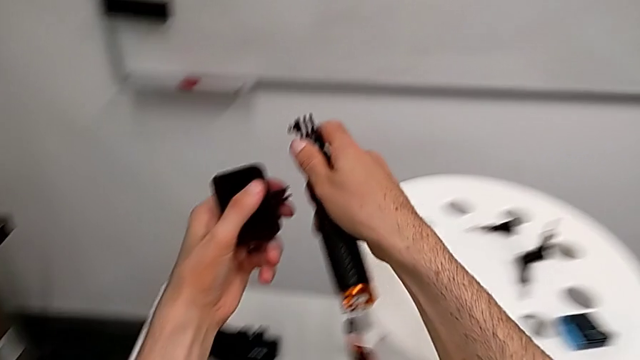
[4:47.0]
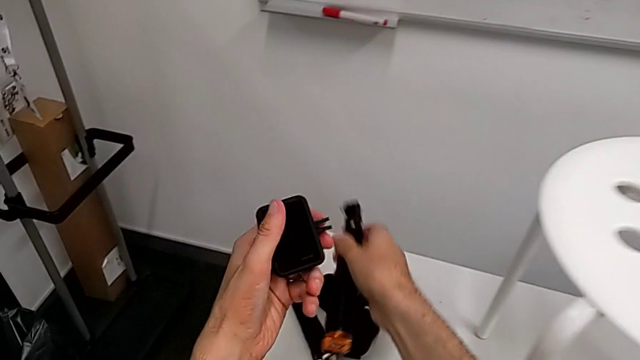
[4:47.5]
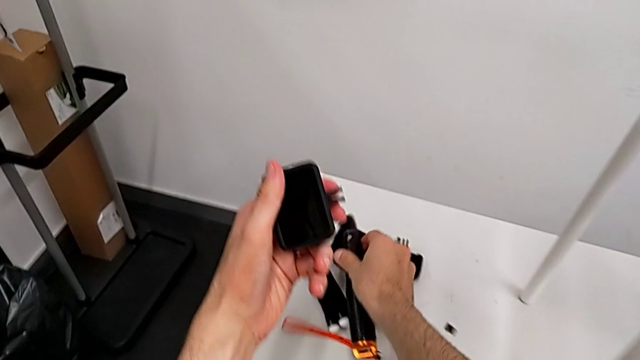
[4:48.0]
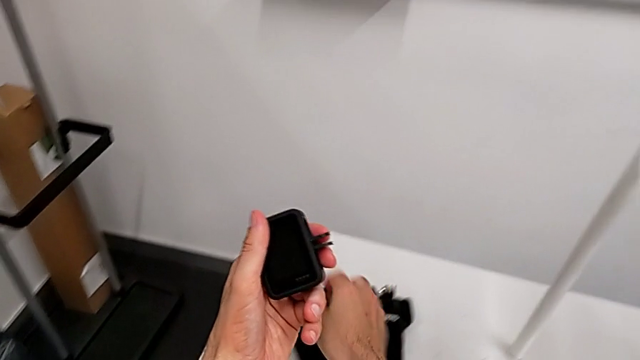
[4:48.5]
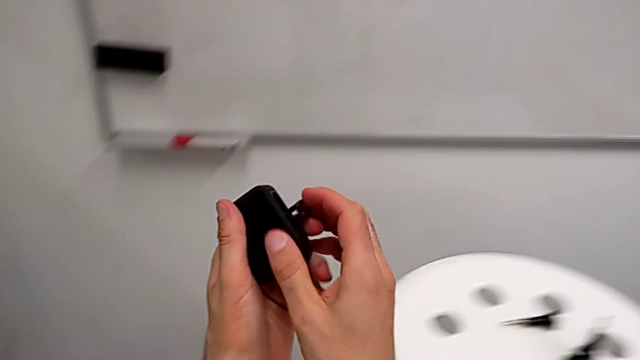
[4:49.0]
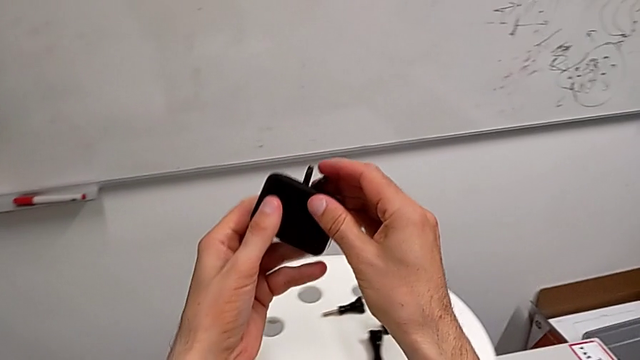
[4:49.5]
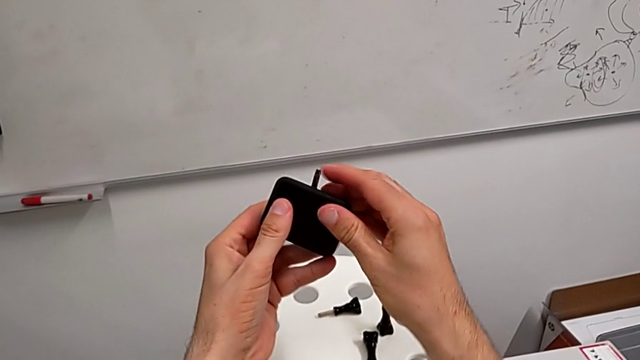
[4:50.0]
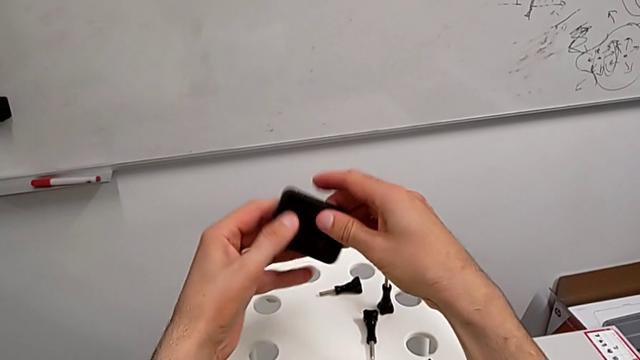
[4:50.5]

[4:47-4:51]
The camera wearer is disassembling the handheld grip from the GoPro. They place the handheld grip and close the mounting peg.
